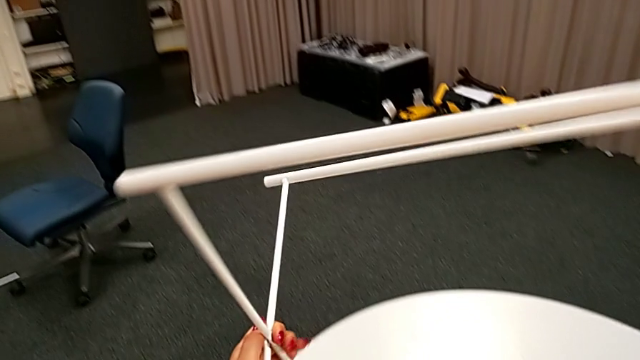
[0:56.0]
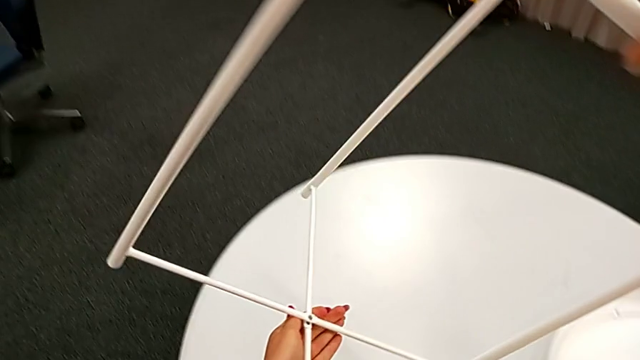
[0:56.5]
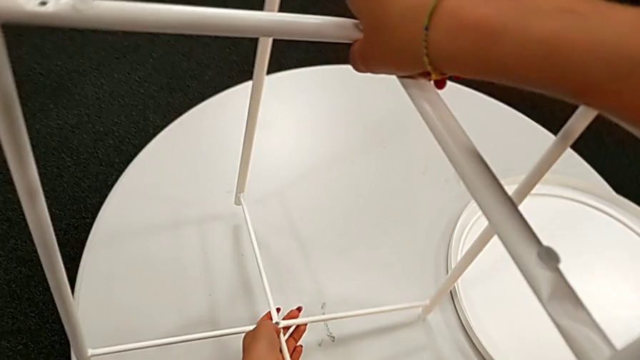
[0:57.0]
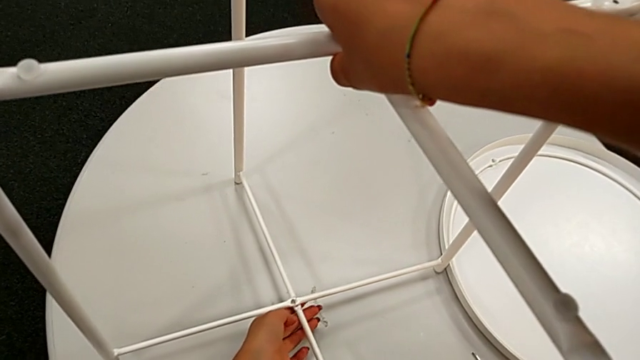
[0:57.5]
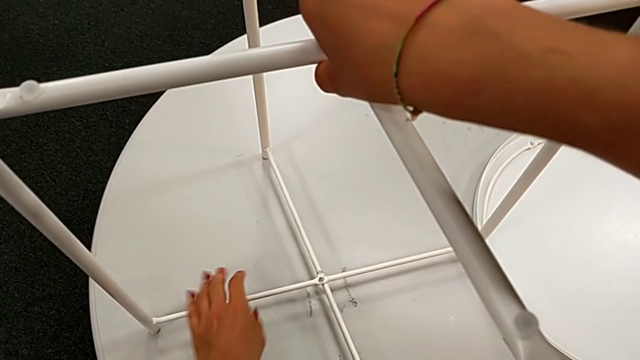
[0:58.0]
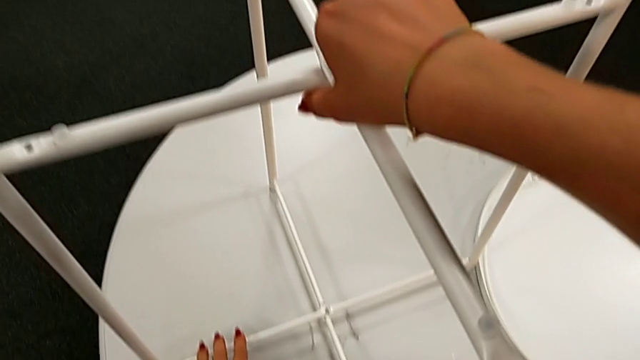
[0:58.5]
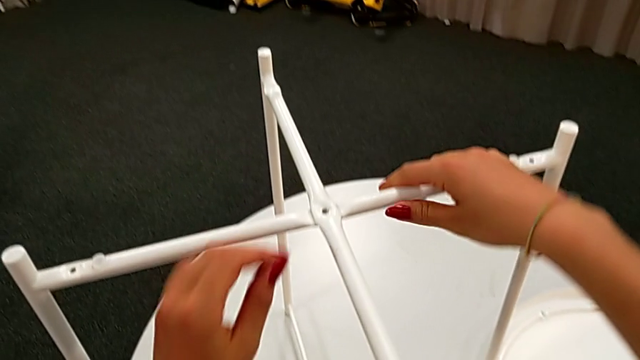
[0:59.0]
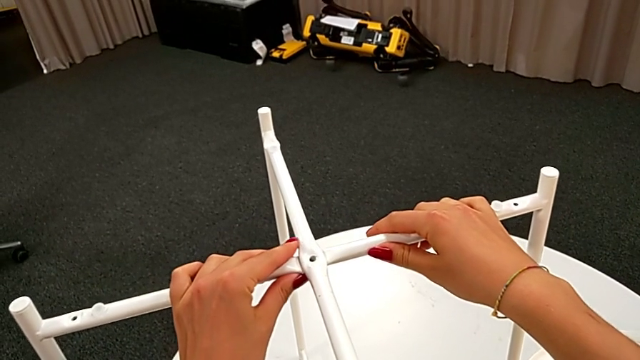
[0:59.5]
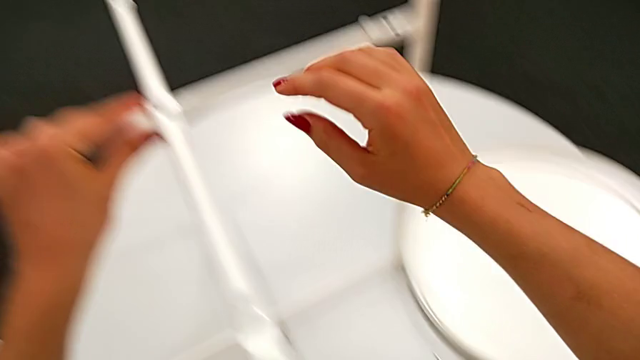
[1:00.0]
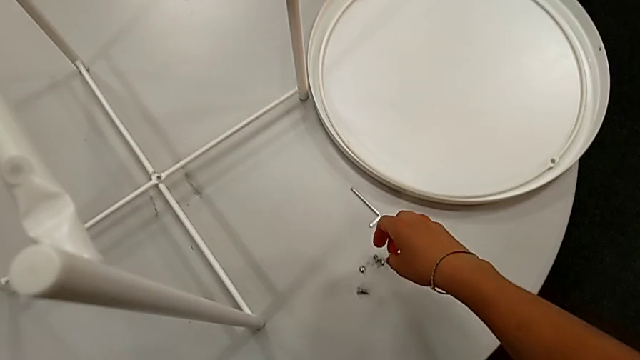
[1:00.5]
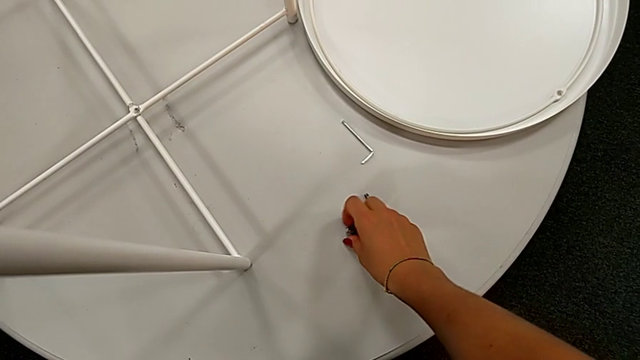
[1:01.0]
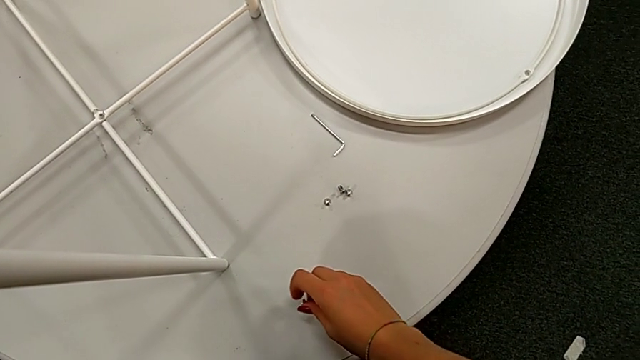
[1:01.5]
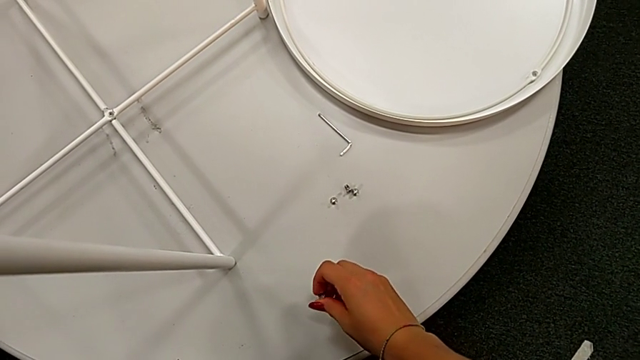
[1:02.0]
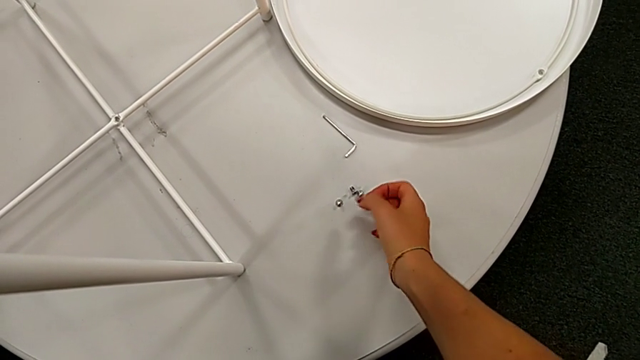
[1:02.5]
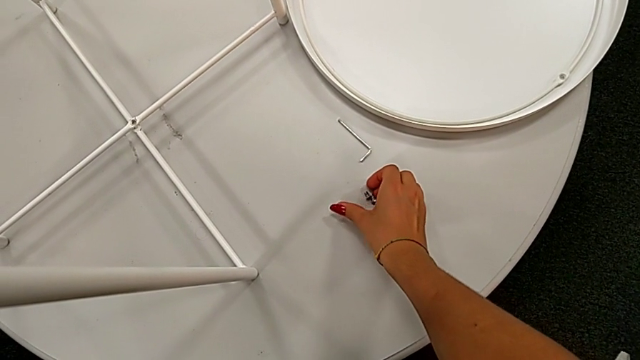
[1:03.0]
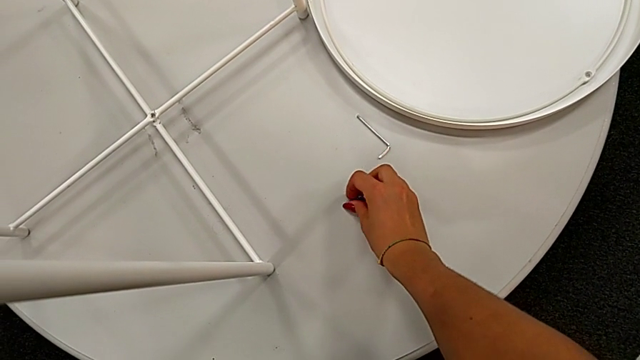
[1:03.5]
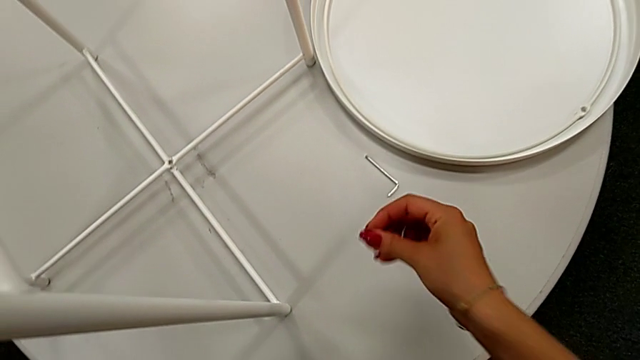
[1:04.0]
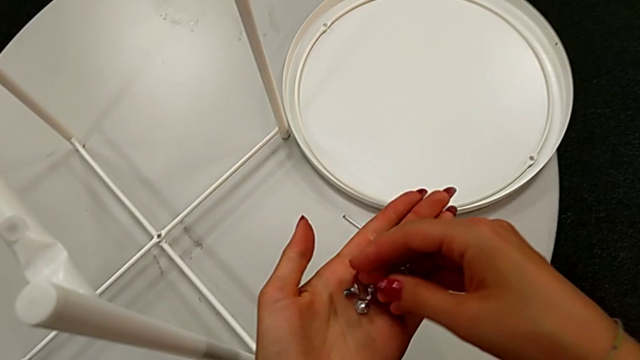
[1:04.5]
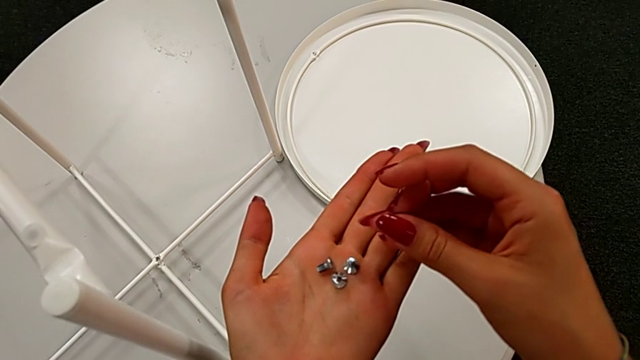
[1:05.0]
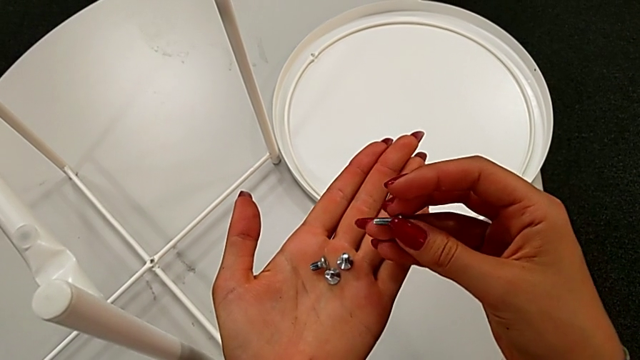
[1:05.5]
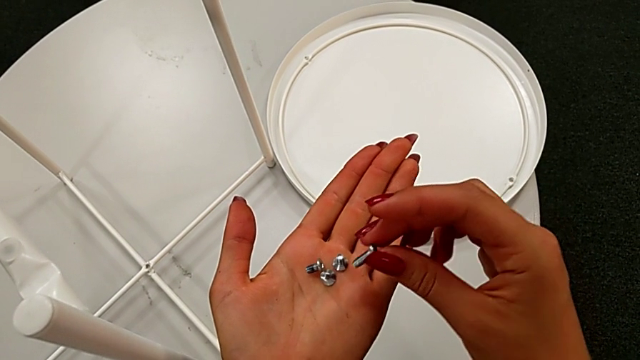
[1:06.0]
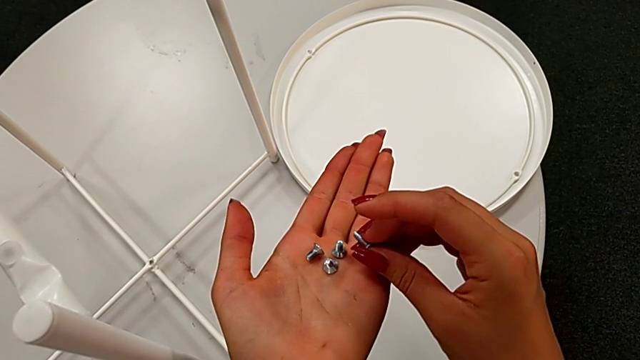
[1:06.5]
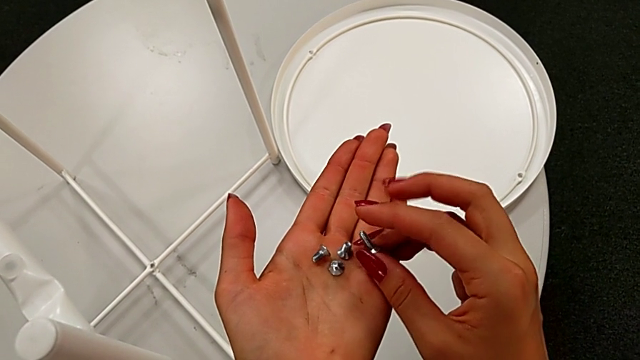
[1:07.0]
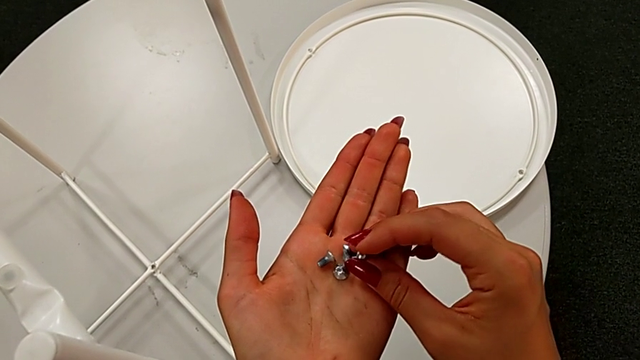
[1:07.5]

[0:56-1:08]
The camera wearer is assembling the top screw into the legs. They rotate the leg, inspect it, grab the hex socket head twice and inspect it.

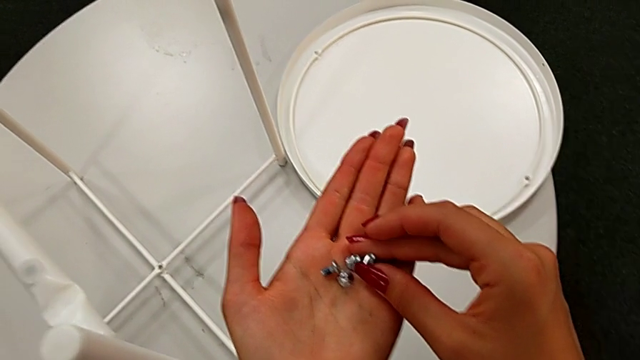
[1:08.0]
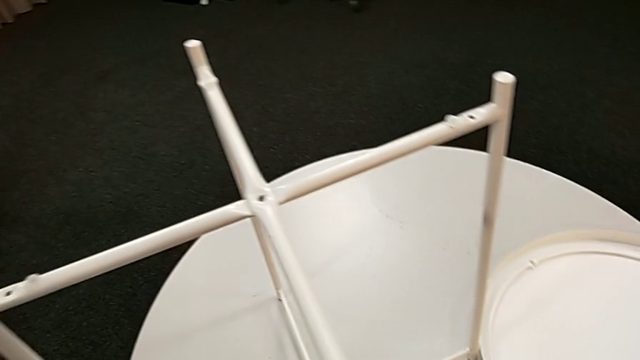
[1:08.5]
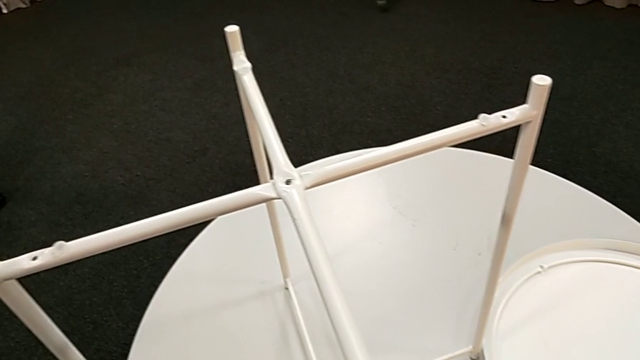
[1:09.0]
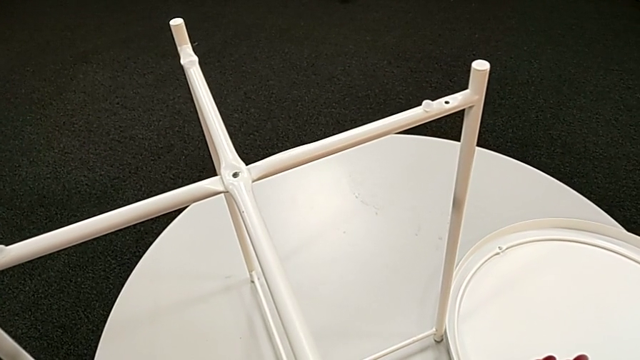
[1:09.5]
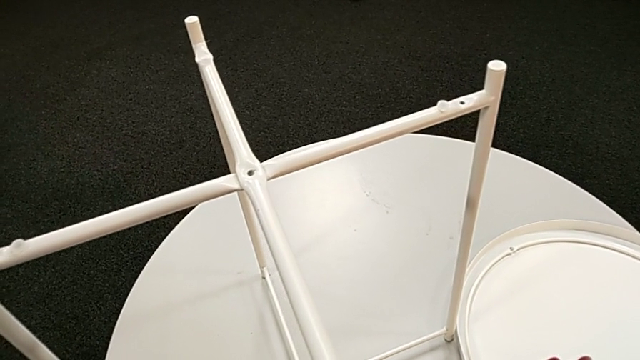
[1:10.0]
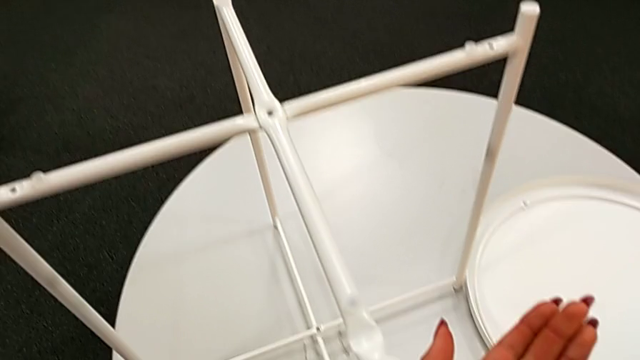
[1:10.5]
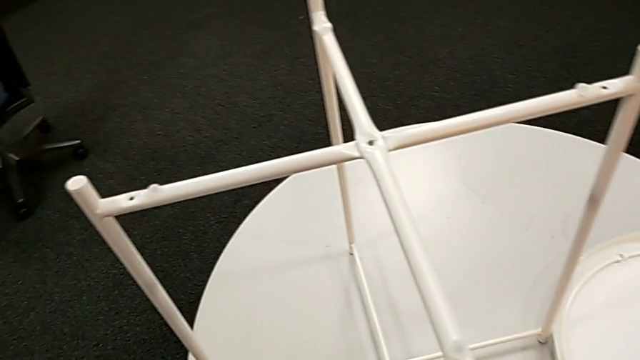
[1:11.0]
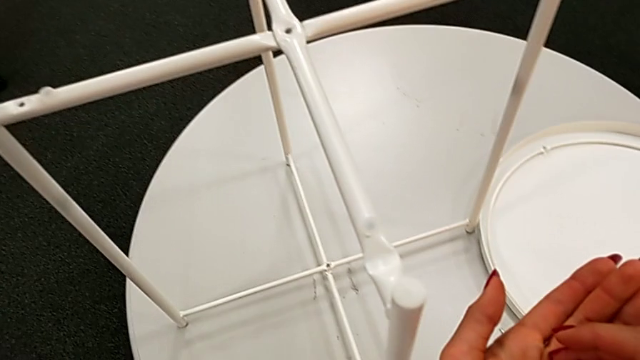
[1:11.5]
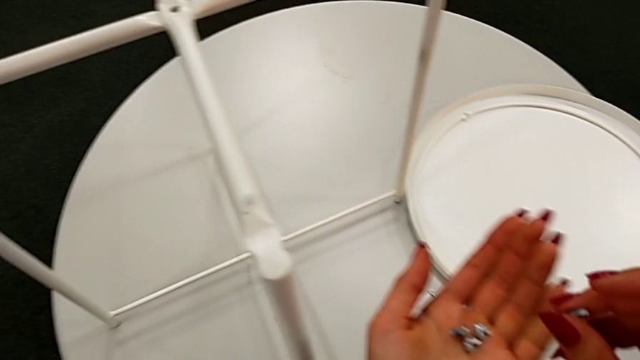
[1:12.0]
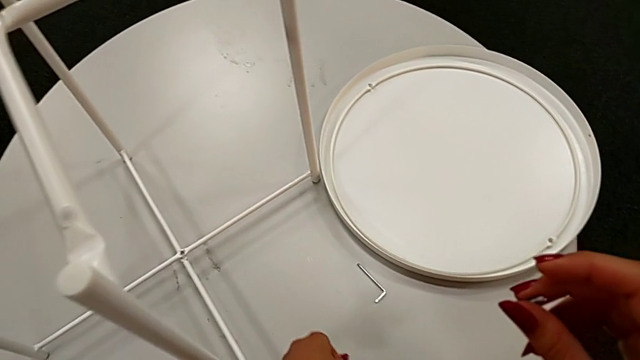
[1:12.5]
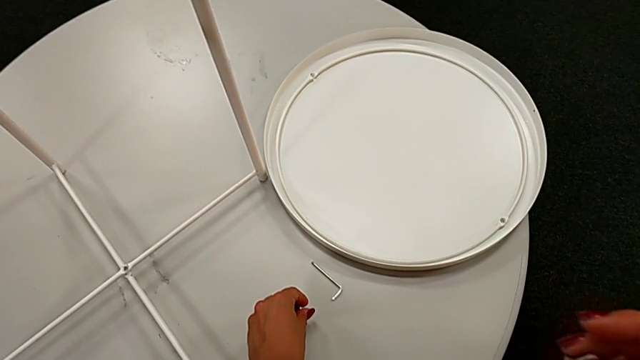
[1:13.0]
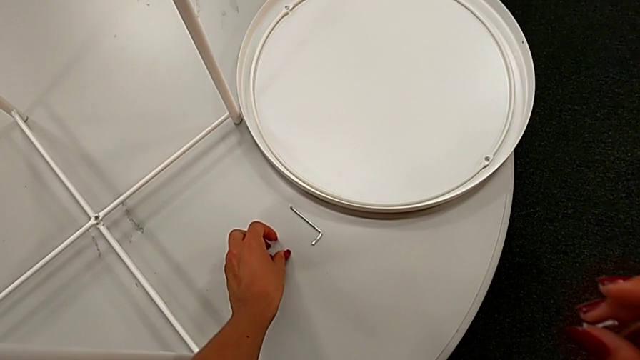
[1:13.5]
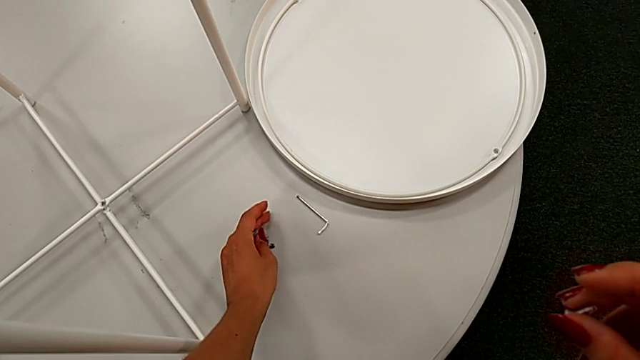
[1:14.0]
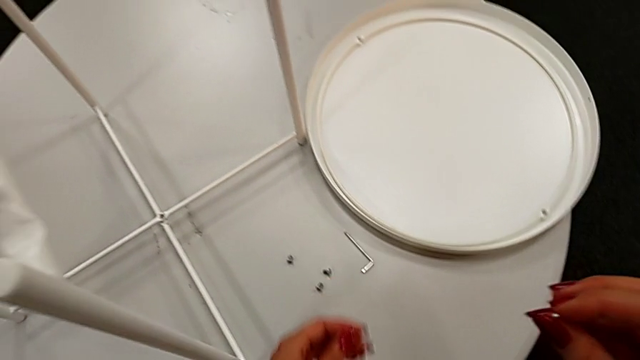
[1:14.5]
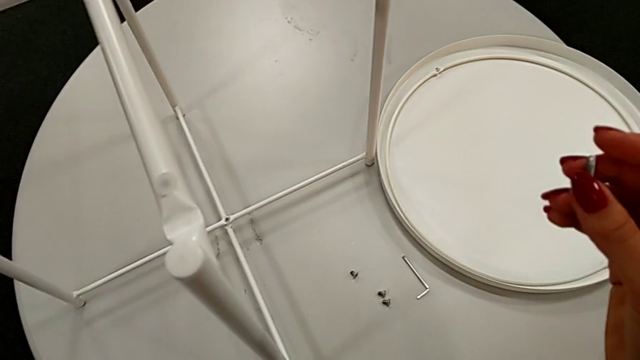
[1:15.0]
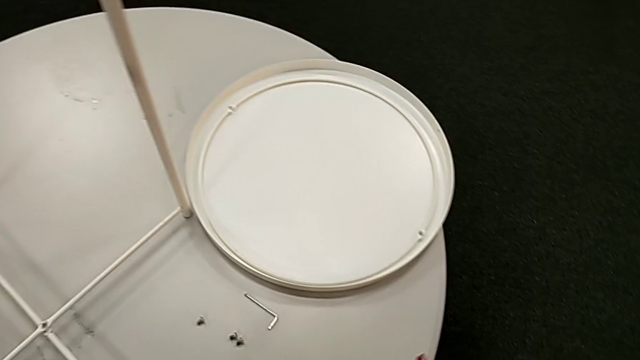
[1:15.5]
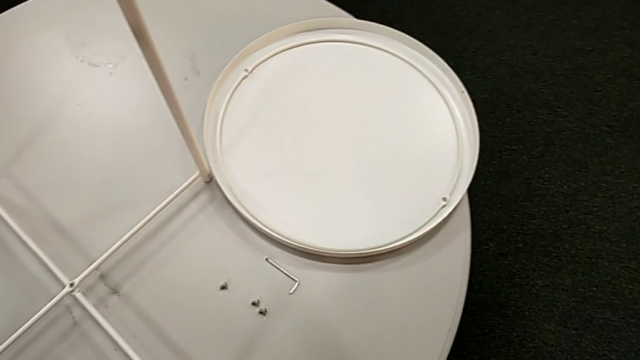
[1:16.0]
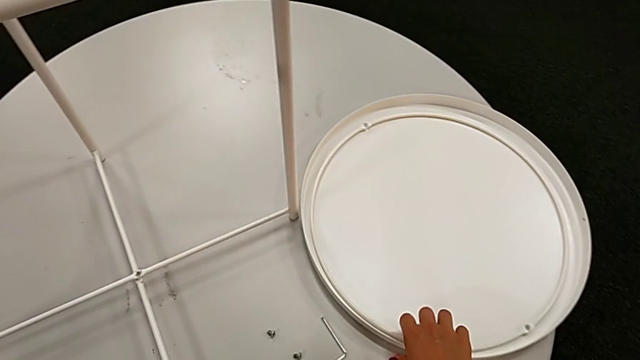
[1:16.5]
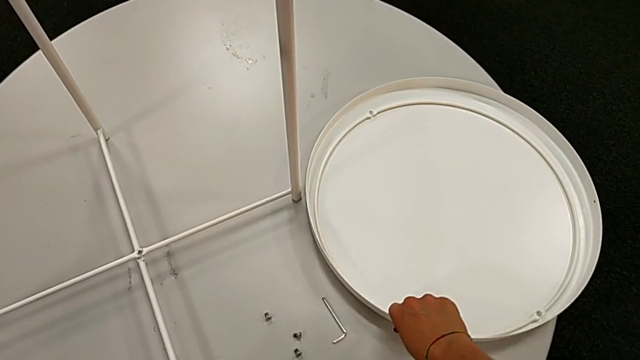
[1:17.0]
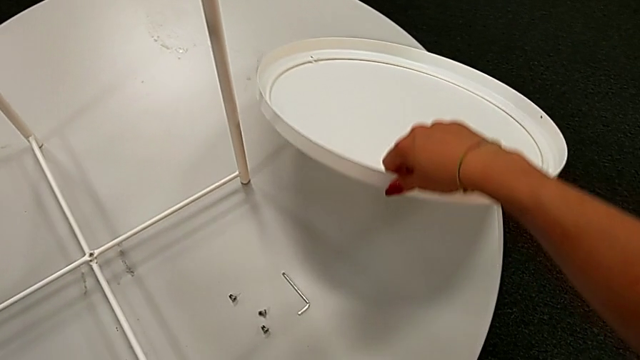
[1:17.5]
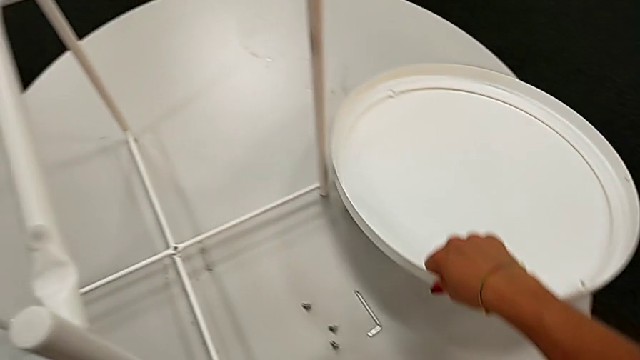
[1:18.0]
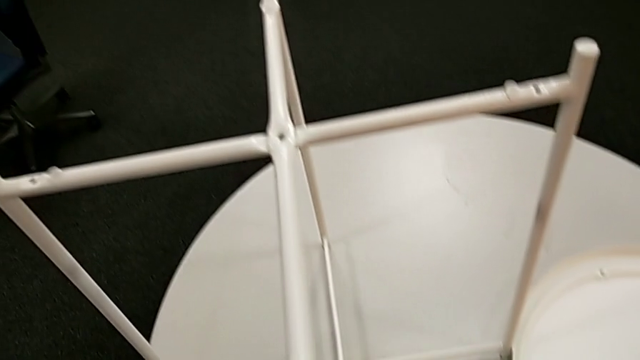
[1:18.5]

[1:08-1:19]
The camera wearer is assembling the top screw into the legs. They inspect the leg, grab the hex socket head, place it, grab it, lift the tray and place it.
